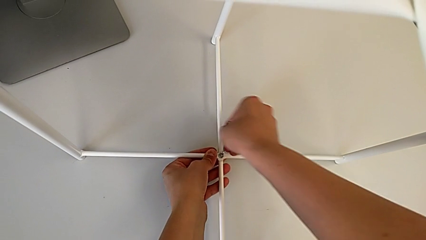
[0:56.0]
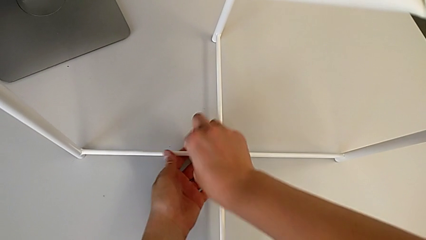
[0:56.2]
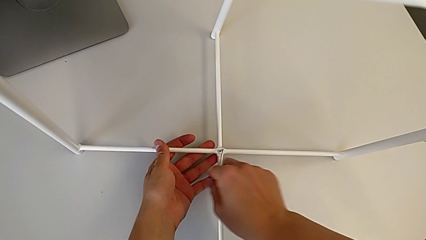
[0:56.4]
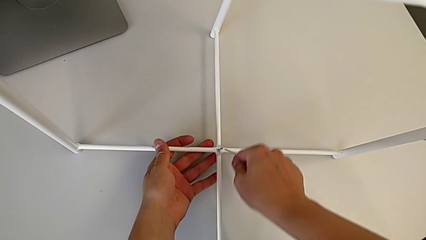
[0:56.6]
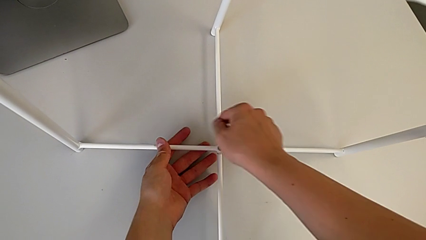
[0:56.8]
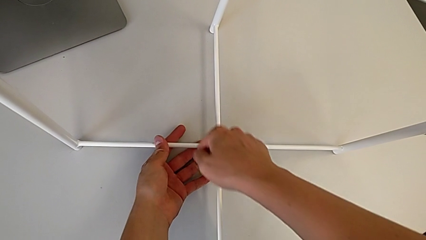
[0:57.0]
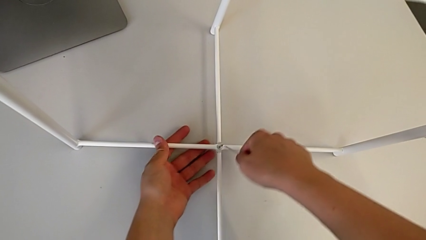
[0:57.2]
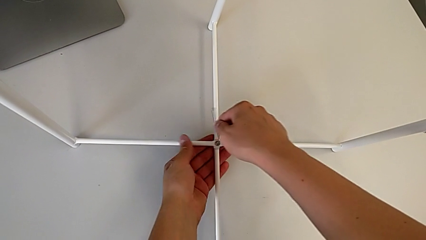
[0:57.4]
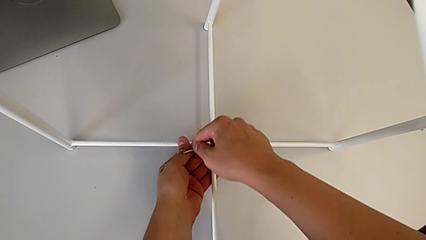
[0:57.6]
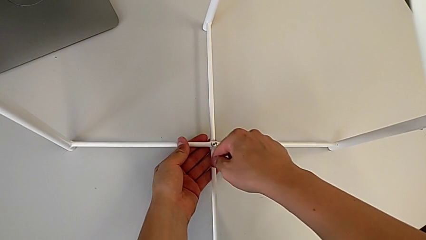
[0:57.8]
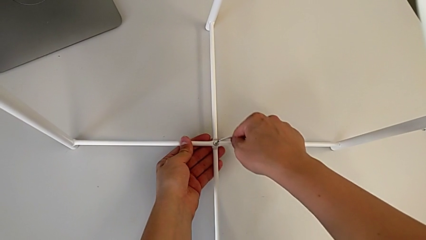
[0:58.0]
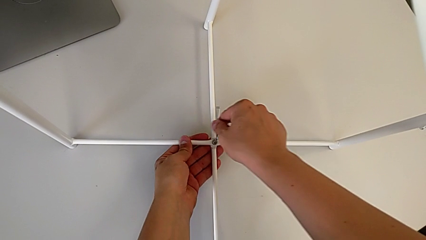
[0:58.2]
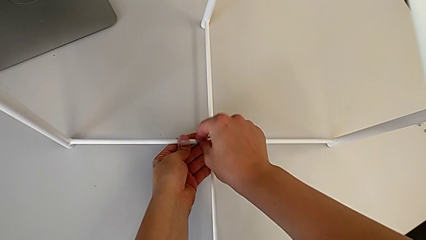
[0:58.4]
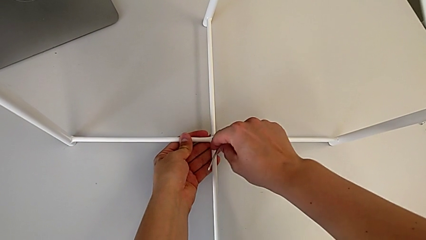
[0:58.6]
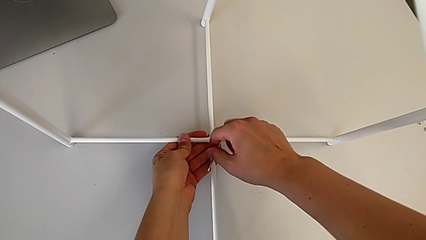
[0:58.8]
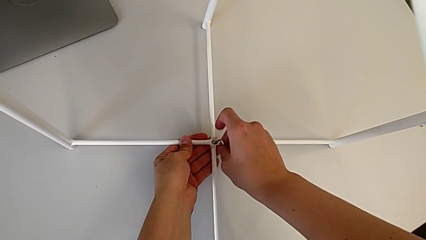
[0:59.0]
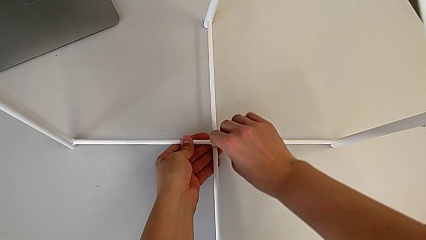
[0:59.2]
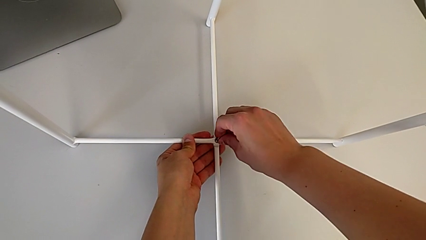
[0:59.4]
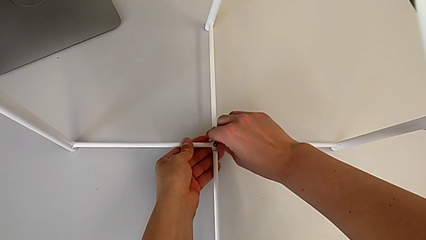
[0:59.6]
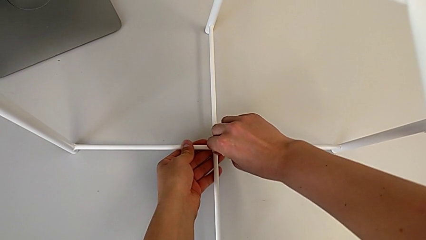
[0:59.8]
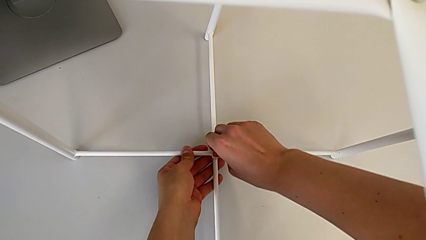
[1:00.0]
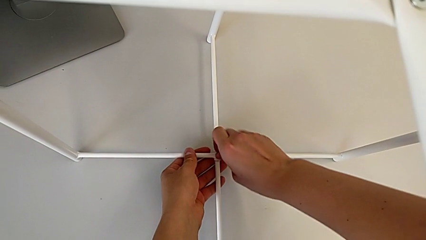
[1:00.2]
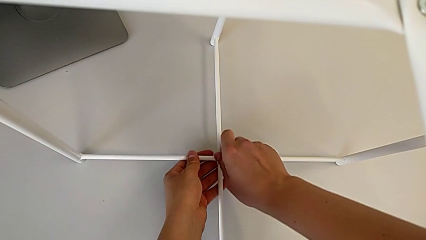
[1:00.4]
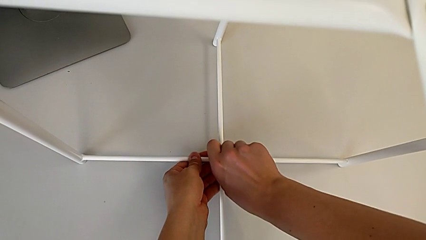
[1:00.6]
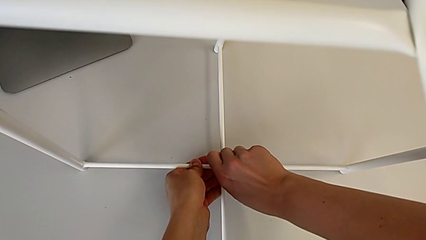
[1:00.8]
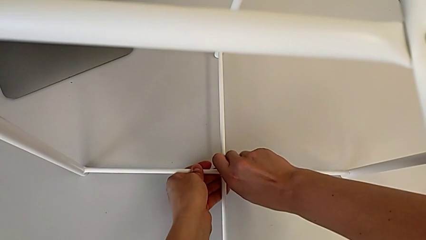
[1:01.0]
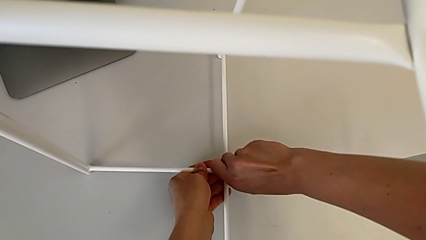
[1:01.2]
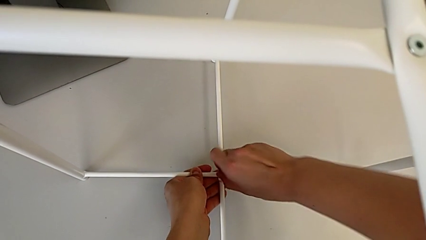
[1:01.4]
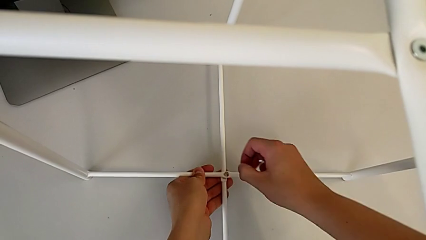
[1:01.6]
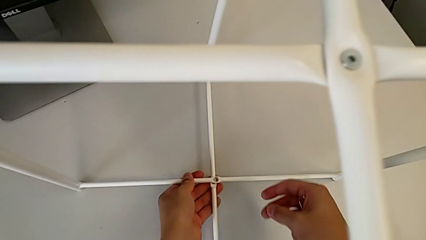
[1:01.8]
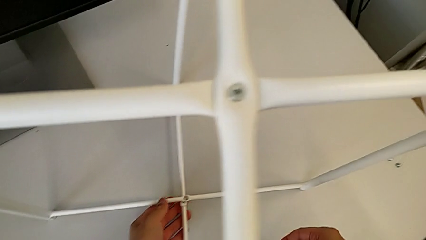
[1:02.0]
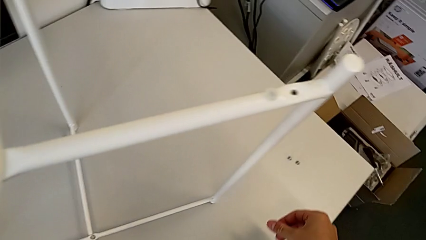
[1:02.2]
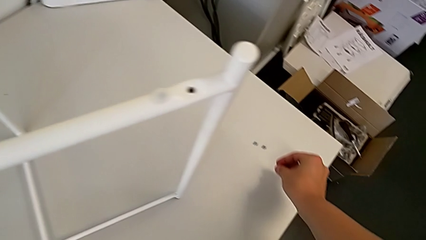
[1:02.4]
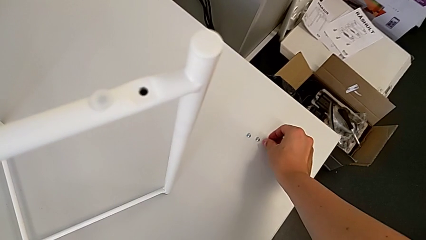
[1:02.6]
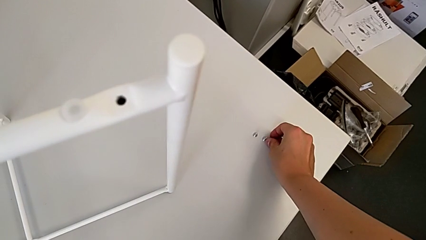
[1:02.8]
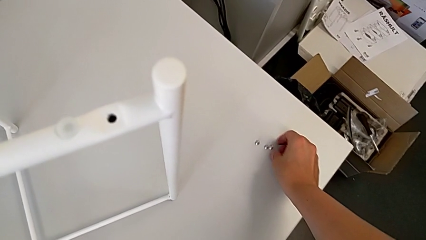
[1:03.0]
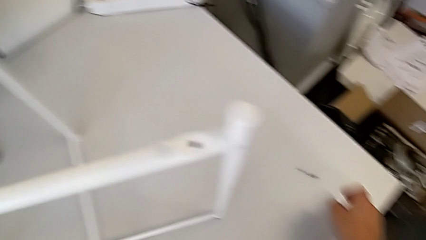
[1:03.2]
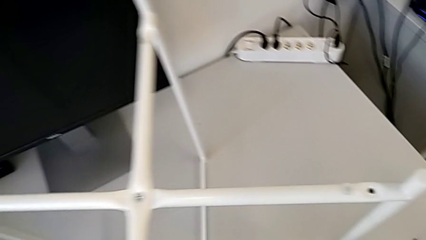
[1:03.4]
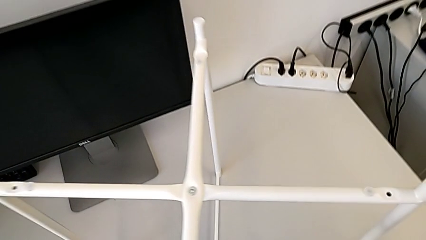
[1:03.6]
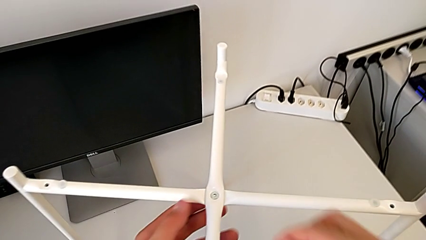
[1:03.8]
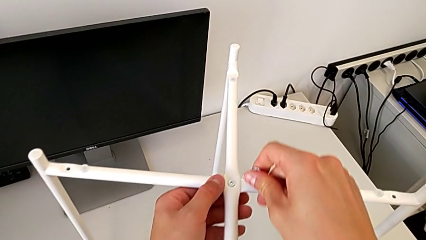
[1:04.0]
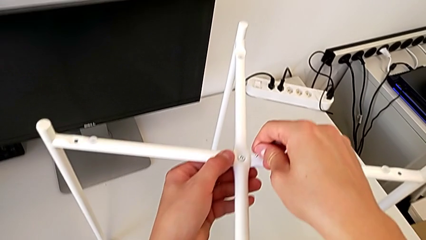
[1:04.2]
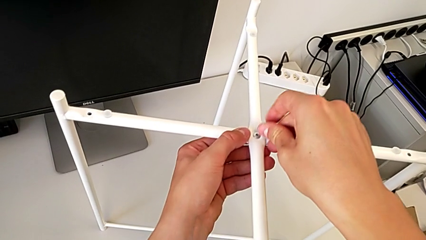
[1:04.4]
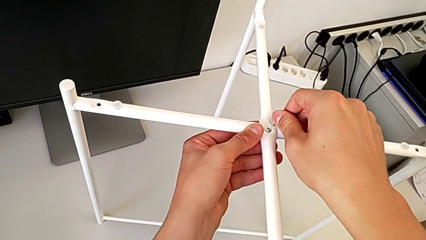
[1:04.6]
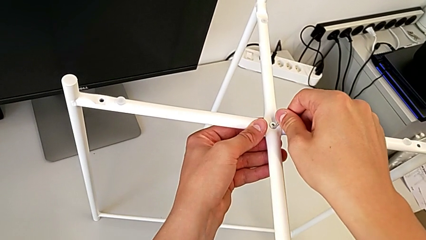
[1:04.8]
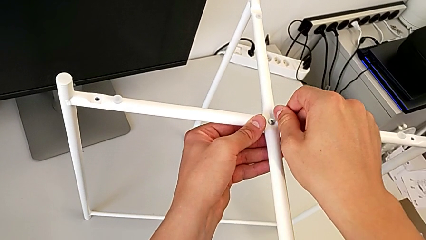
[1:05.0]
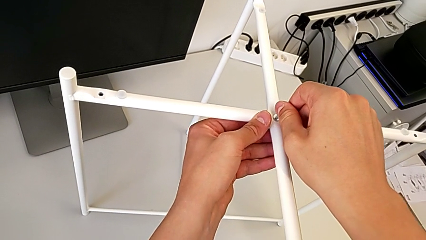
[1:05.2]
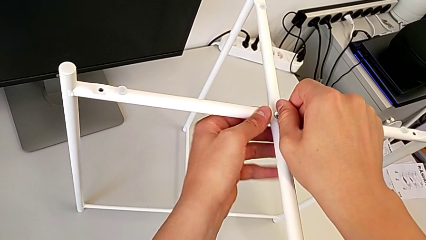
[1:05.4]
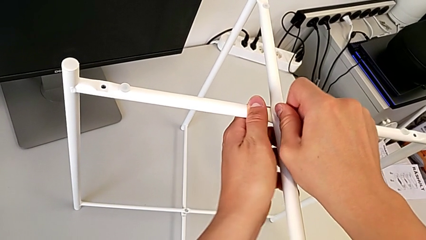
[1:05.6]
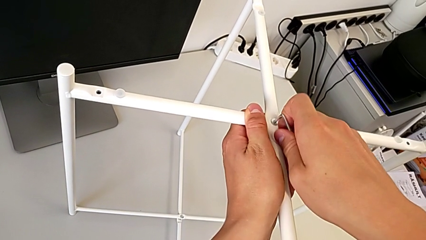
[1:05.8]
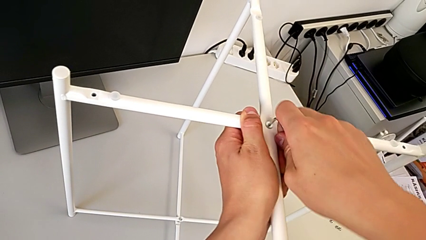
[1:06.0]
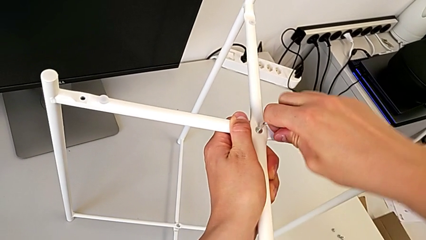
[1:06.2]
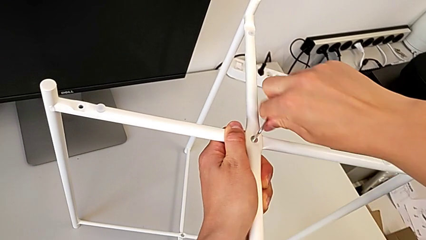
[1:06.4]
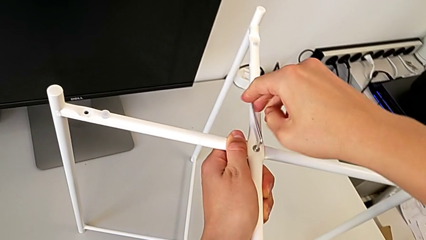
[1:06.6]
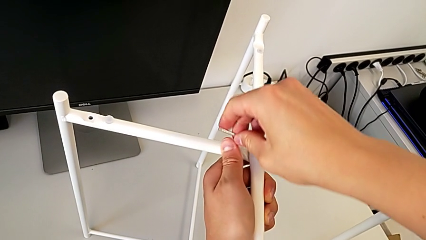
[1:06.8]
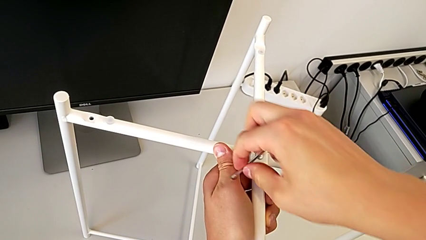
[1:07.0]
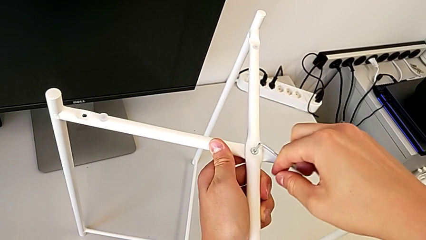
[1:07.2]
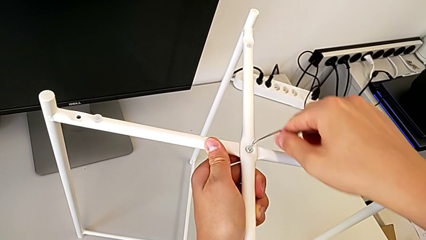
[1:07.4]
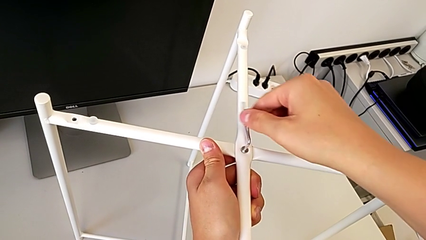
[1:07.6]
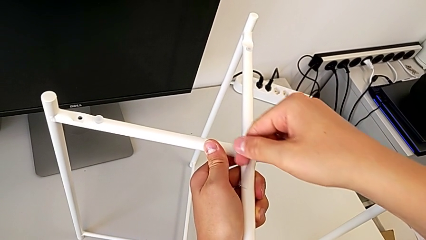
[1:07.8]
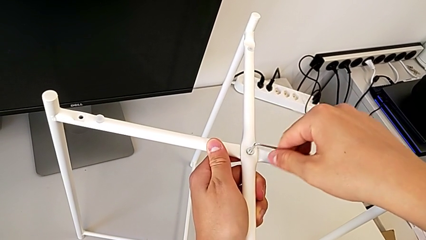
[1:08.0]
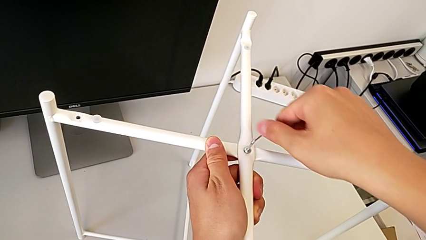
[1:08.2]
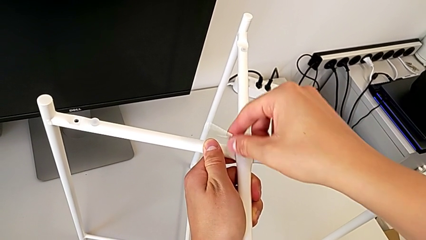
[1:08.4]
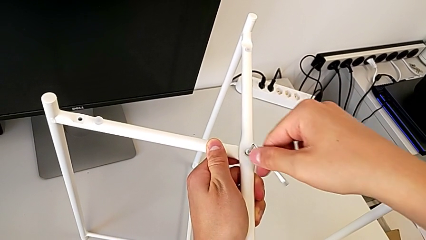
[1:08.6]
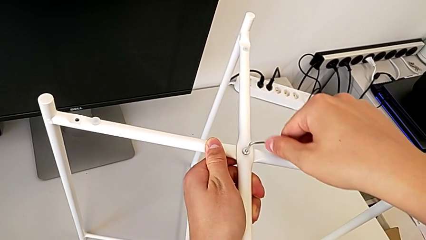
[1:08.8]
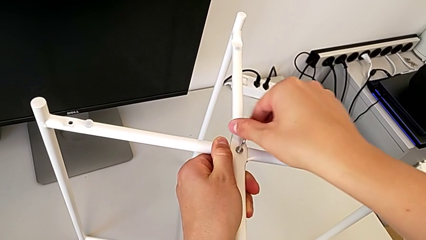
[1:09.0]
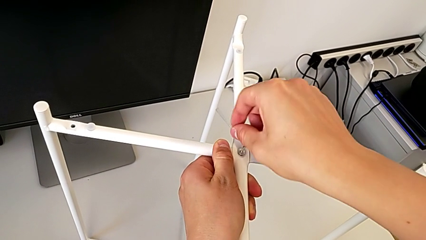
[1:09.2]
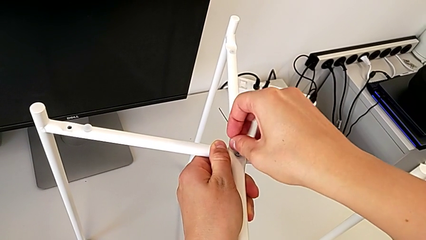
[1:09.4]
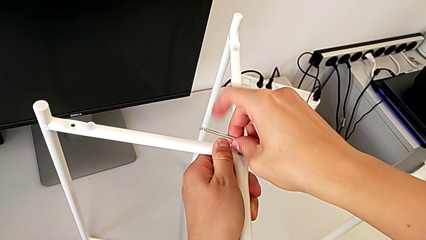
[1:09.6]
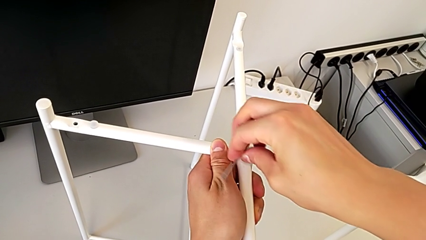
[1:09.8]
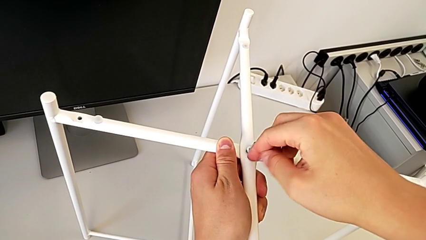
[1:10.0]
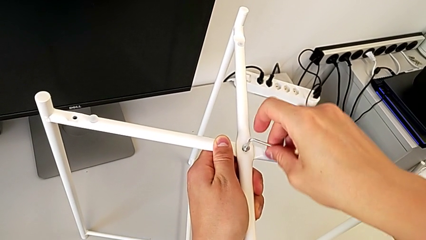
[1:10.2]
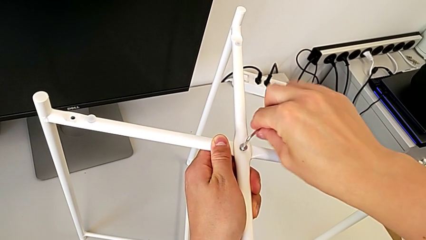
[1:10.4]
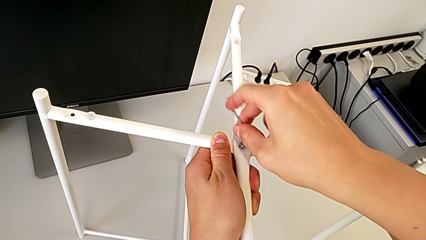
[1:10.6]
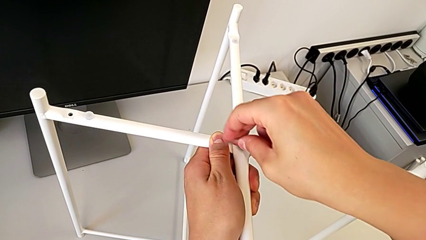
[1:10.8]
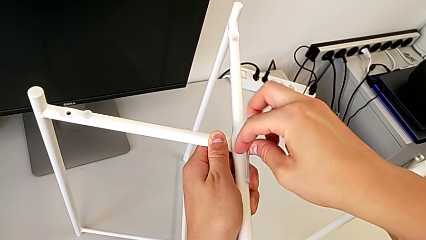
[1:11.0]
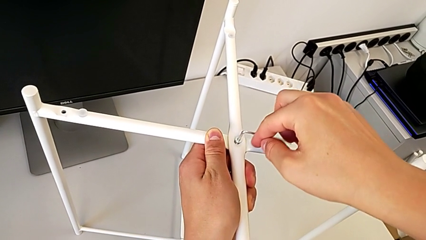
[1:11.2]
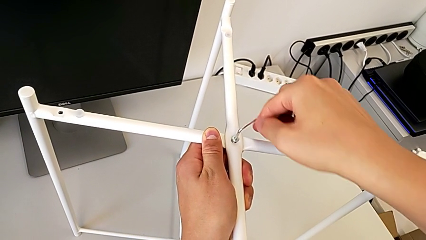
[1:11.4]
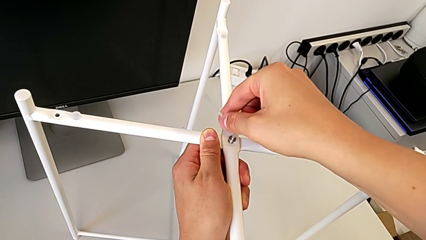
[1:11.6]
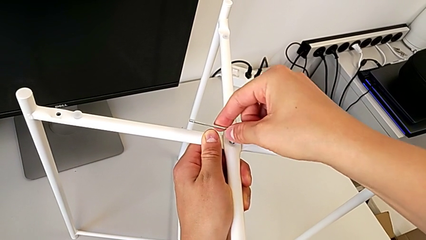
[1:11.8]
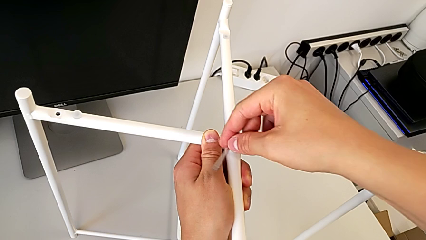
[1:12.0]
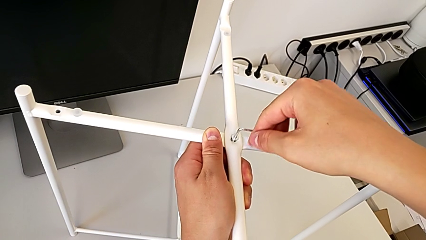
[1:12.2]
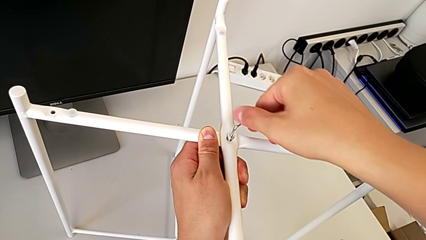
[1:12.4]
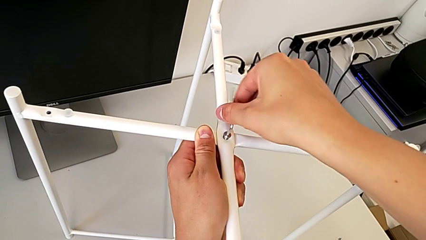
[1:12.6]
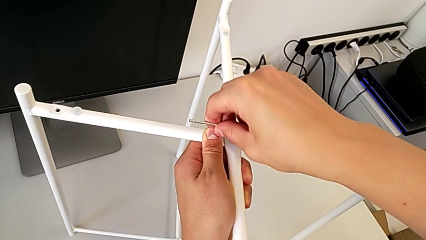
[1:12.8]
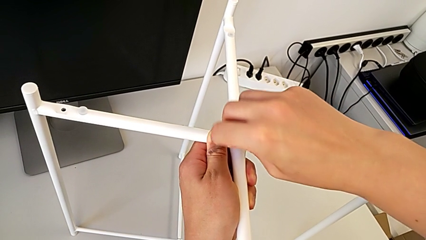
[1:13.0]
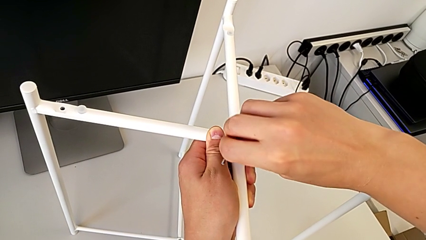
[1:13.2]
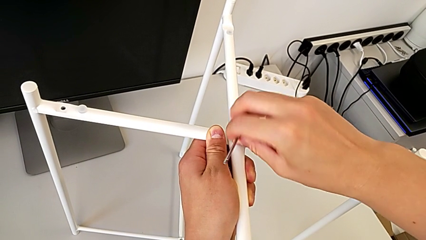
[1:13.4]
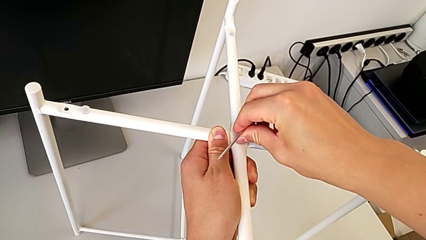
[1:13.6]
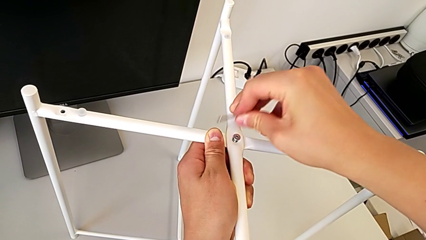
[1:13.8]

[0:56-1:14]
The camera wearer is disassembling the screws. They keep unscrewing the hex socket head, withdraw the Allen wrench and disassemble the hex socket head with the right hand, place the hex socket head, insert the Allen wrench, unscrew the hex socket head and withdraw the Allen wrench.
